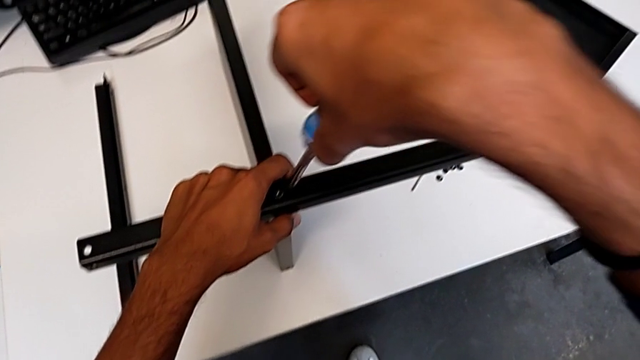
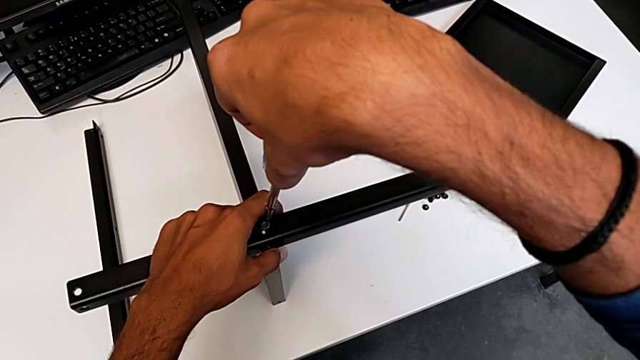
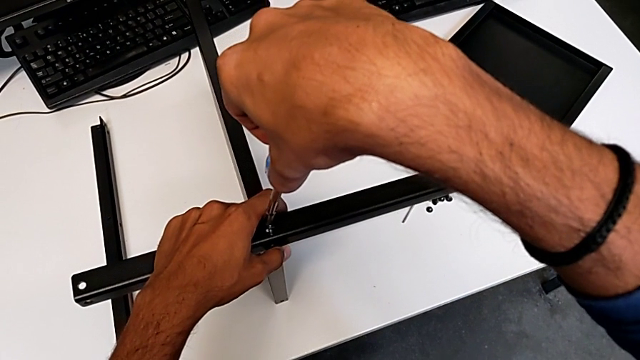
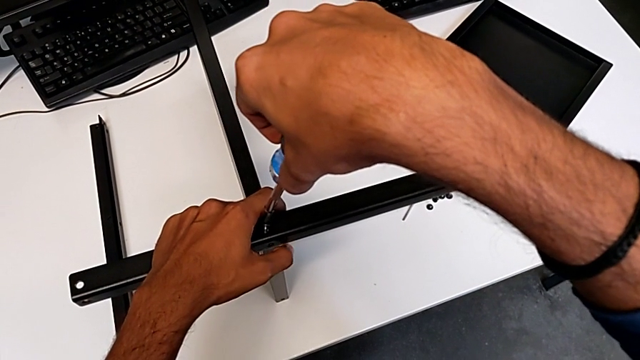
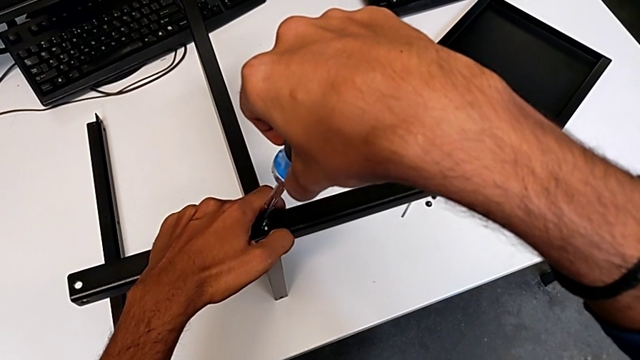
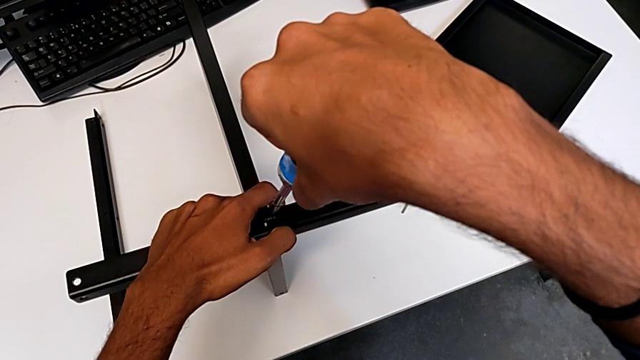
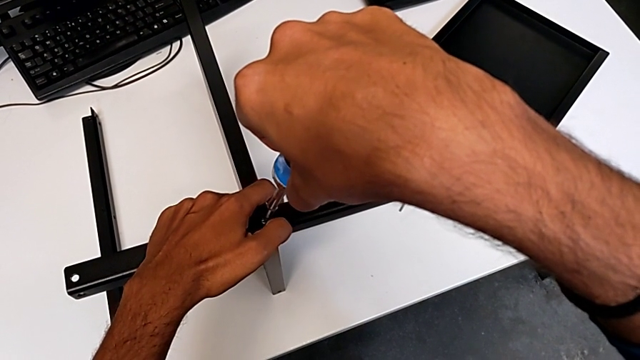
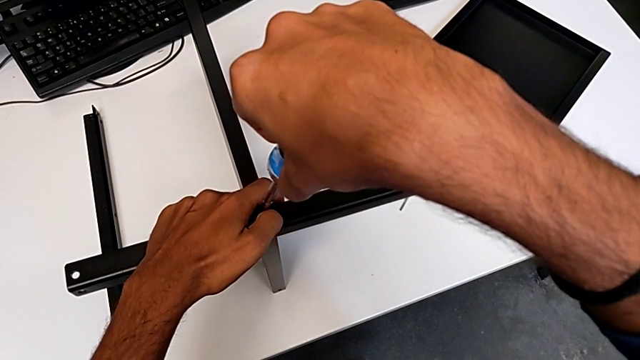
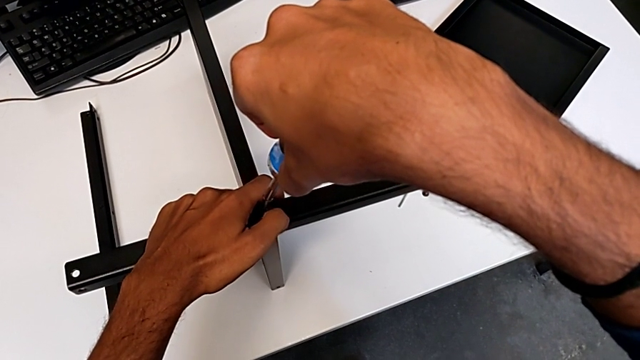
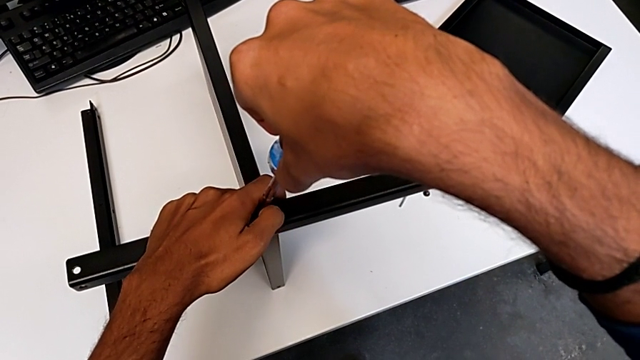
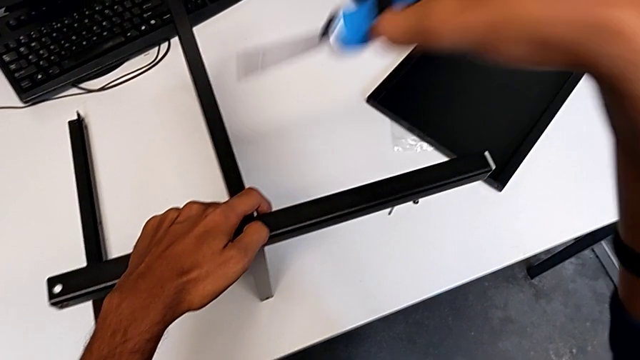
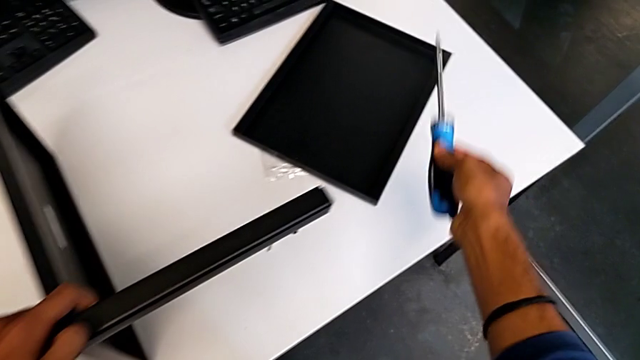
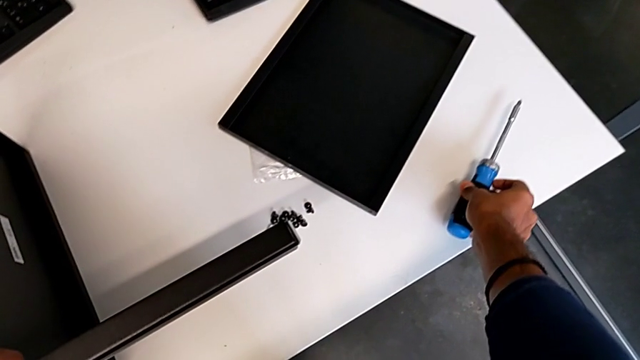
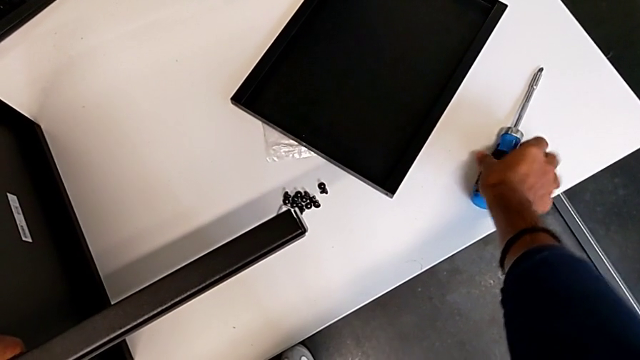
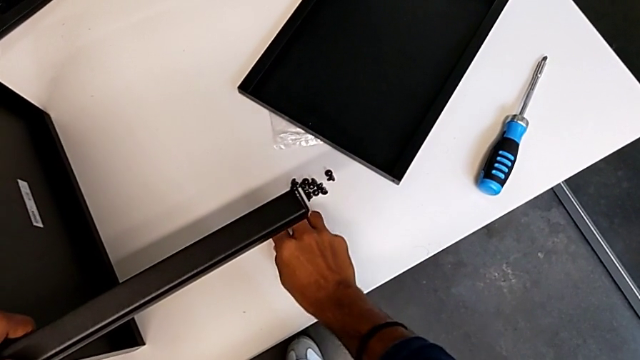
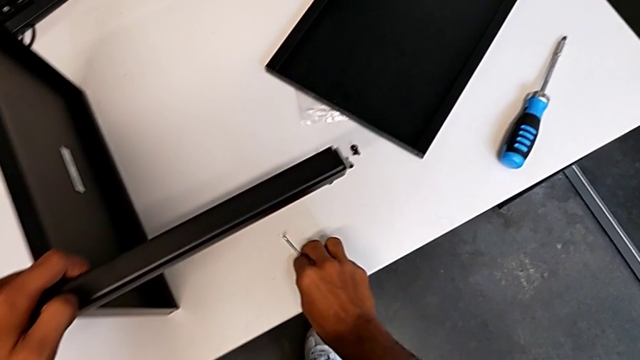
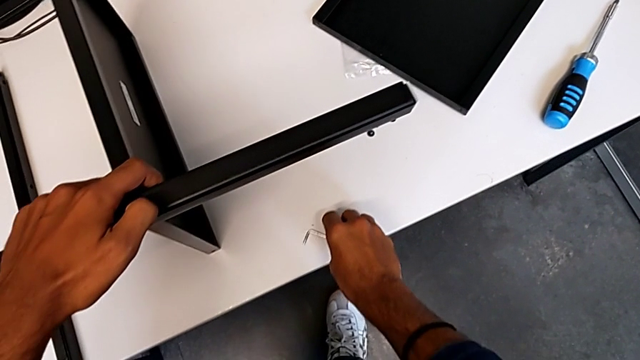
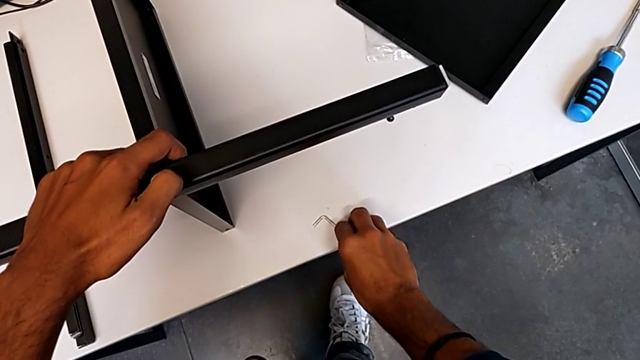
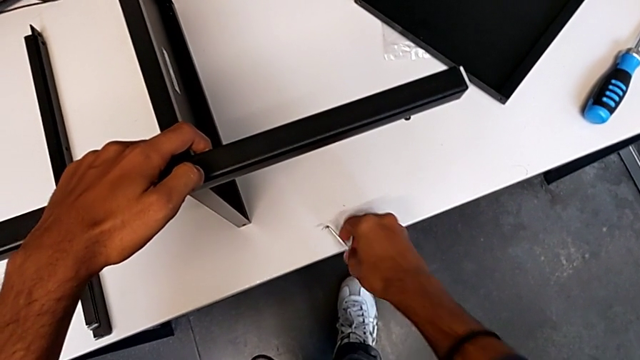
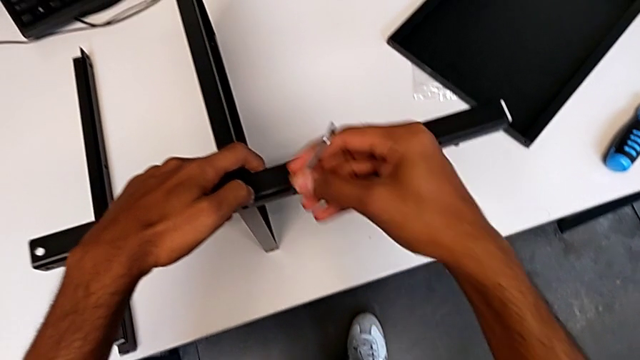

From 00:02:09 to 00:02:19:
The camera wearer is screwing the first leg onto the shelf. They wrongly screw the first hex socket head. They grab the Allen wrench.

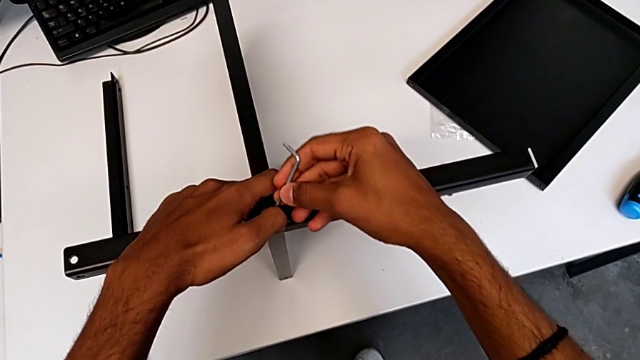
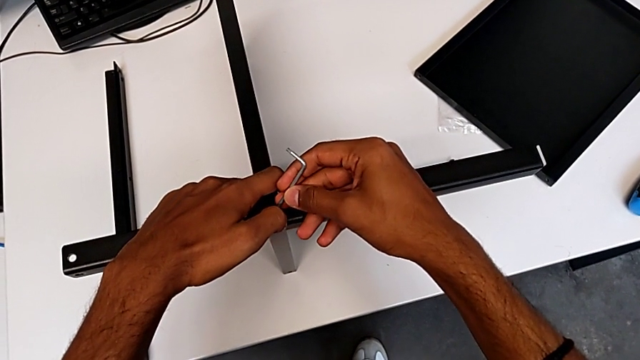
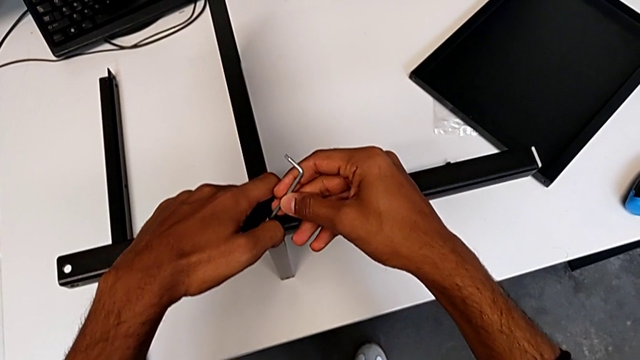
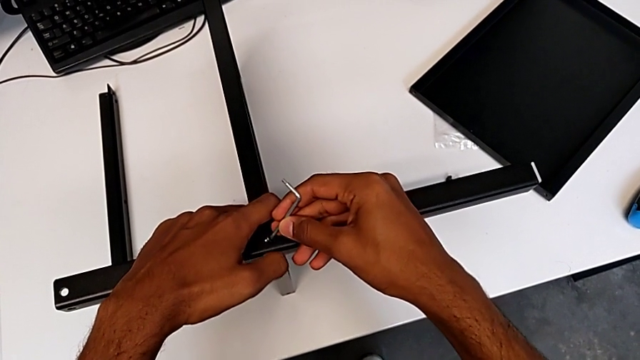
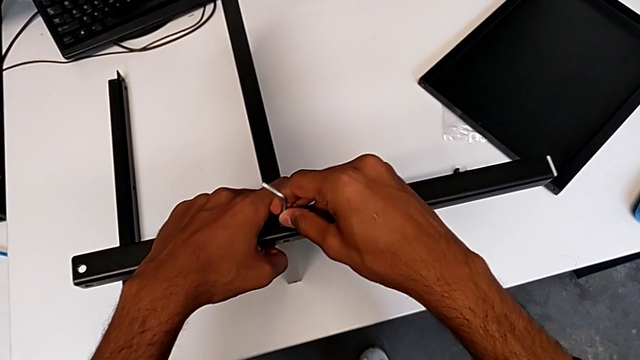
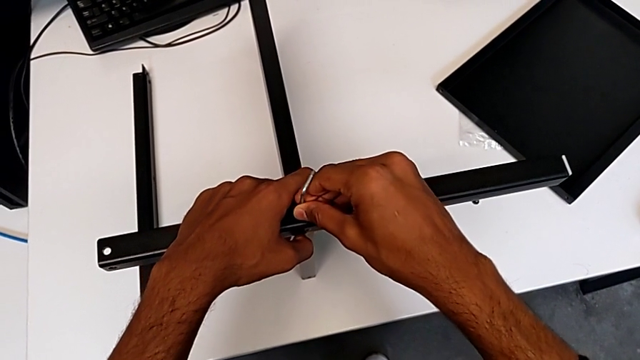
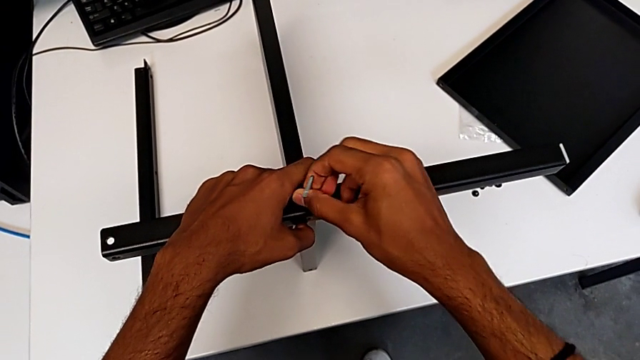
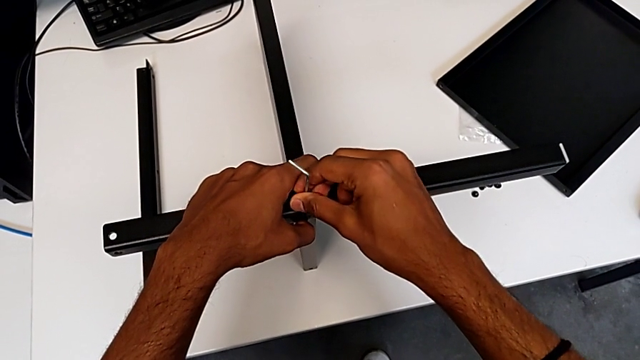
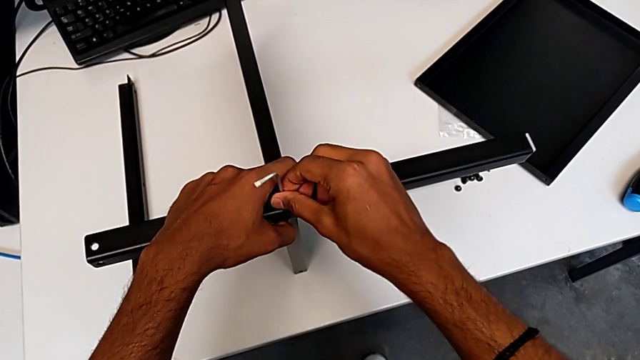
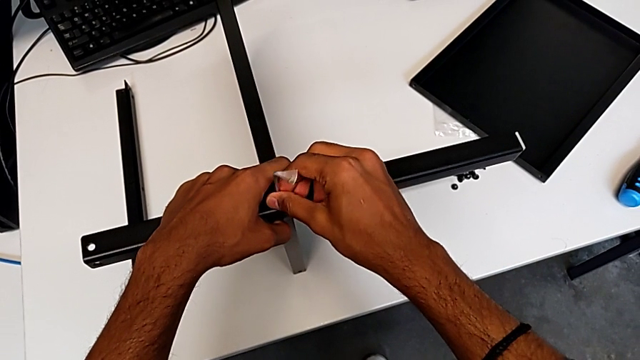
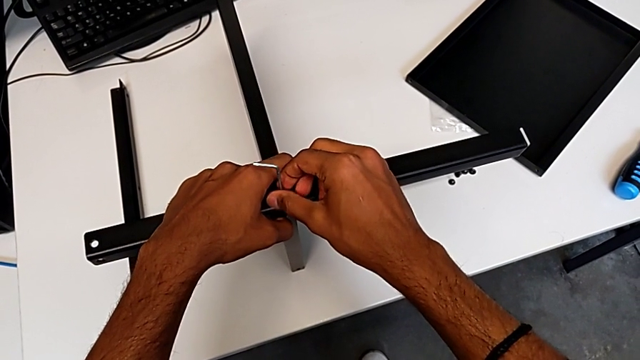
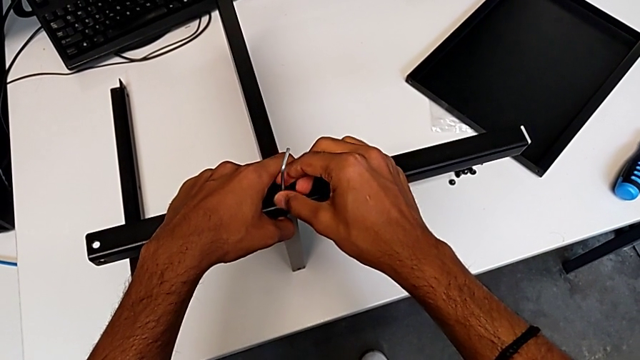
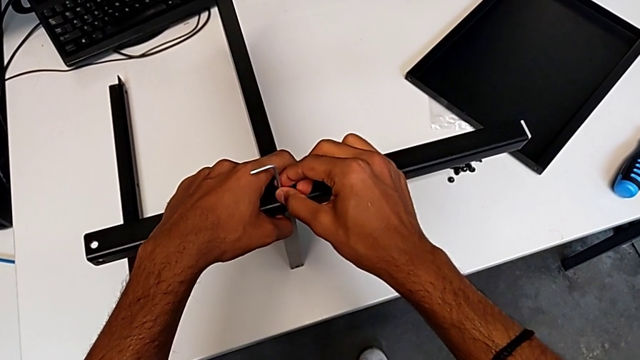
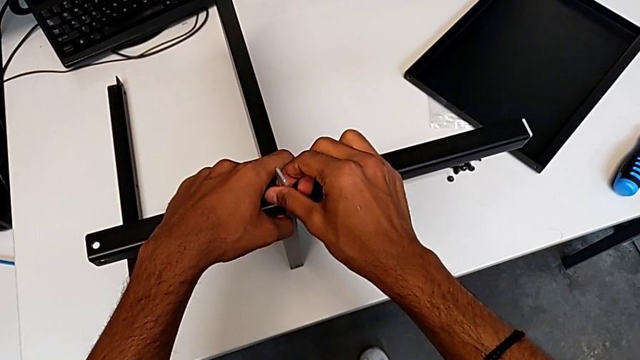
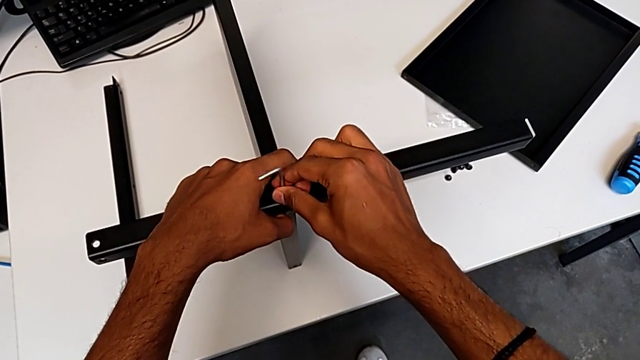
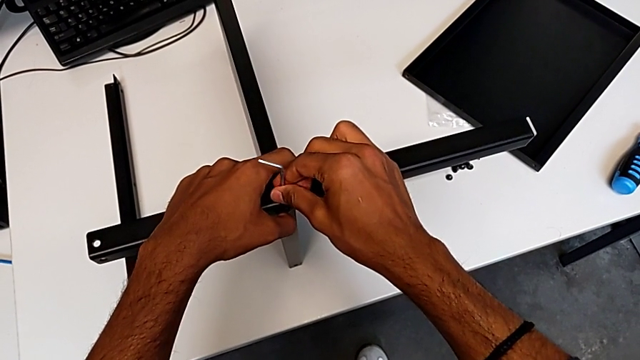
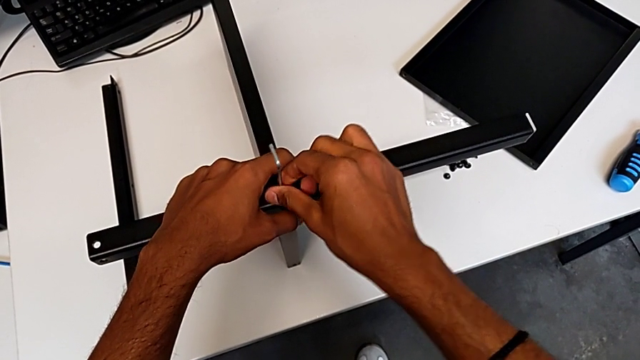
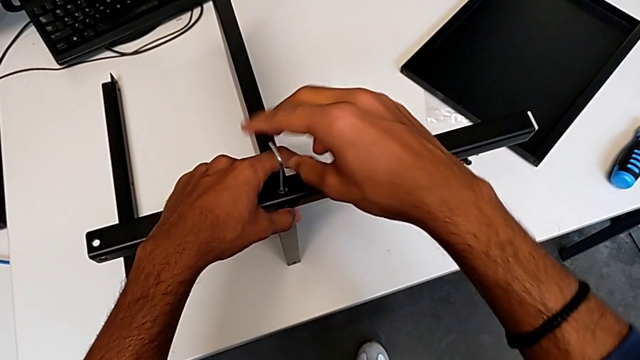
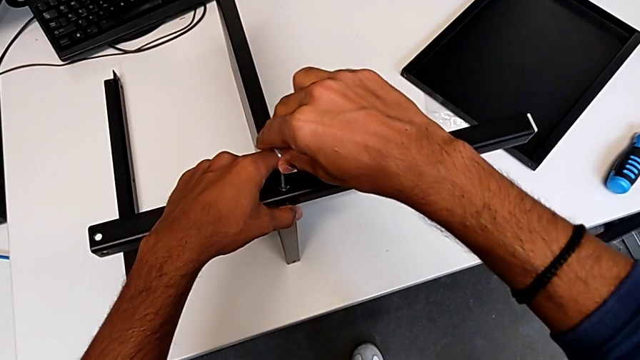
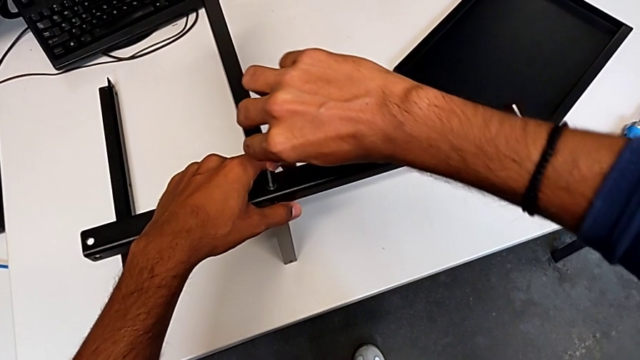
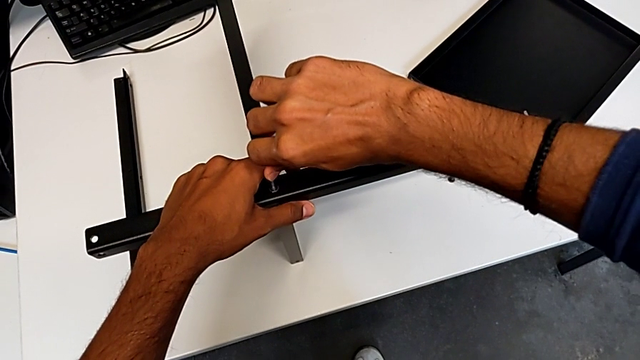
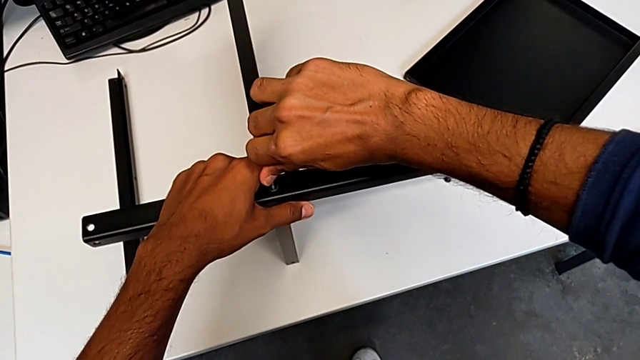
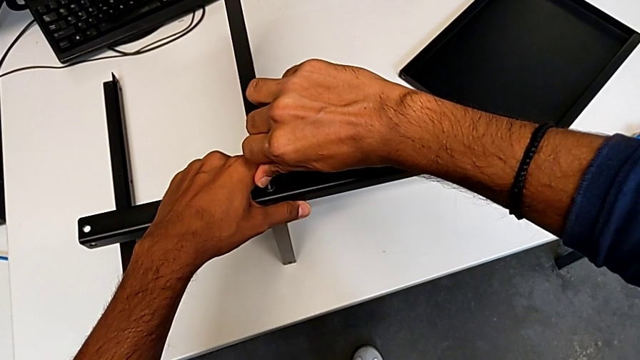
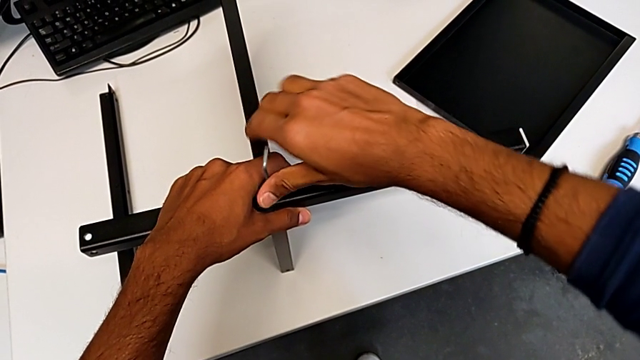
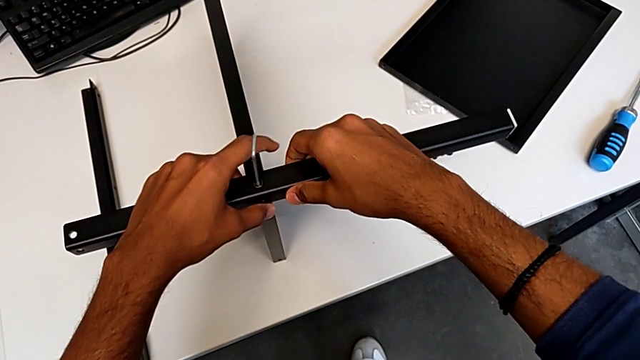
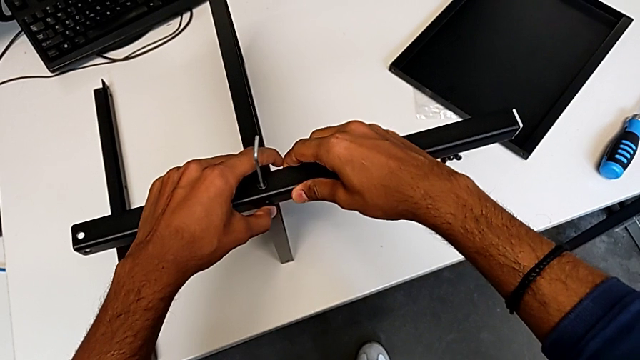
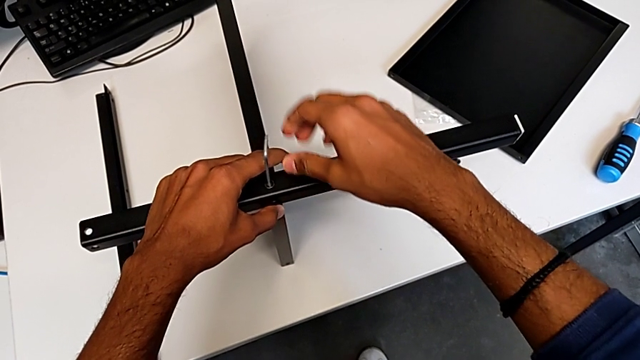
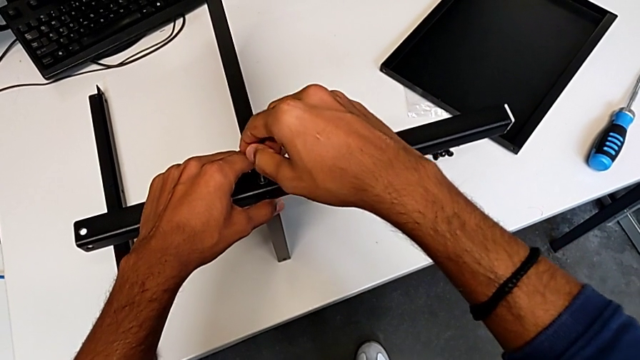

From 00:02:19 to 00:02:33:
The camera wearer is screwing the first leg onto the shelf. They keep screwing the first hex socket head.
